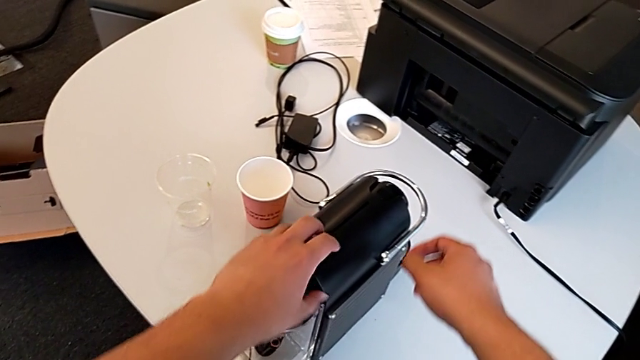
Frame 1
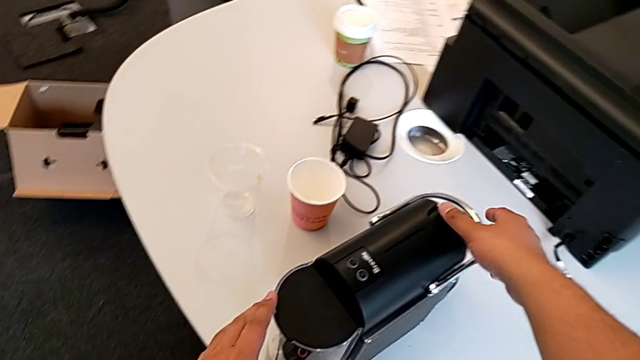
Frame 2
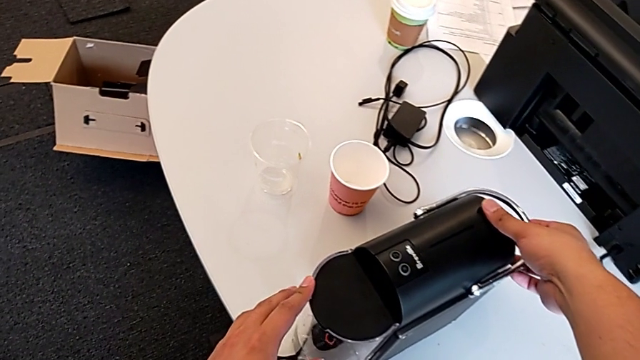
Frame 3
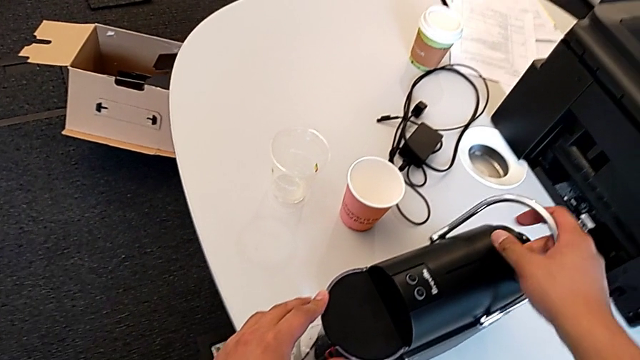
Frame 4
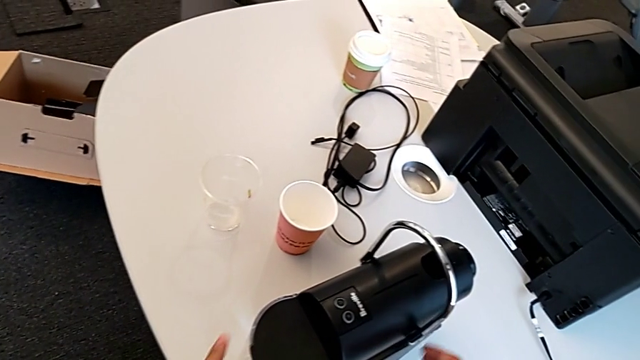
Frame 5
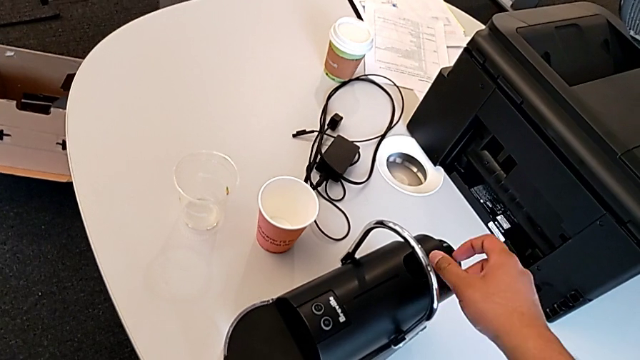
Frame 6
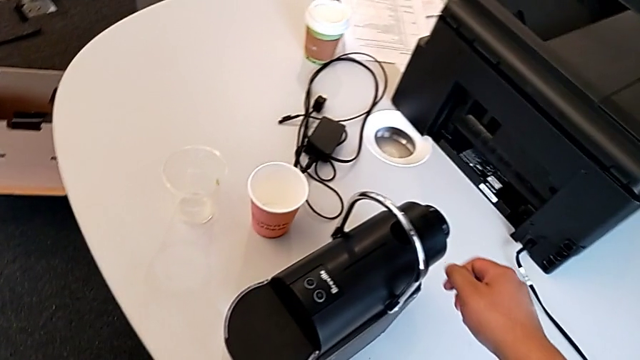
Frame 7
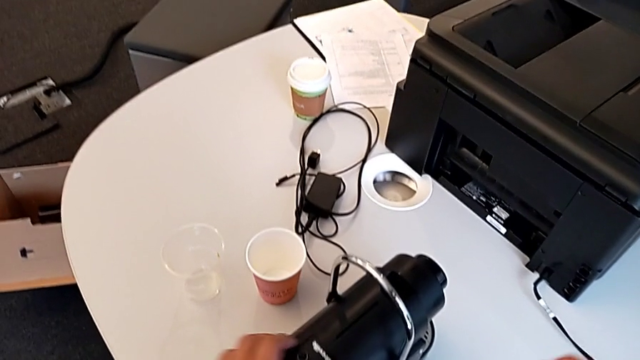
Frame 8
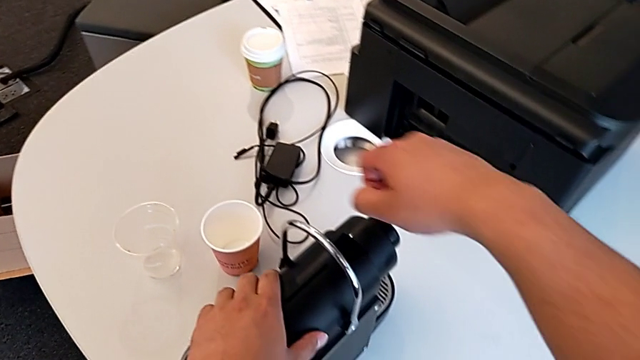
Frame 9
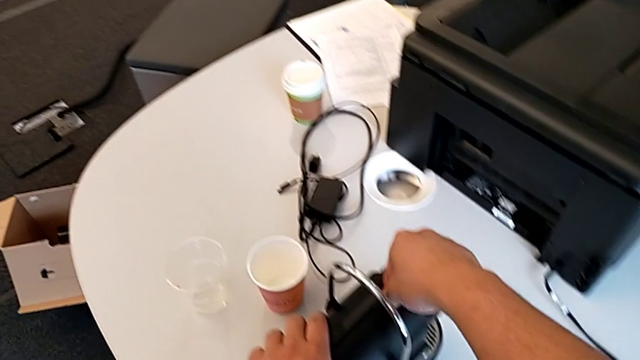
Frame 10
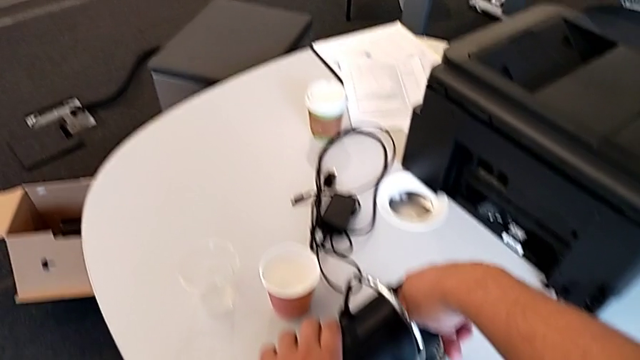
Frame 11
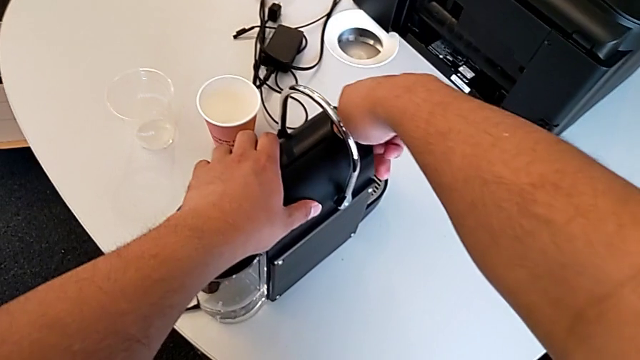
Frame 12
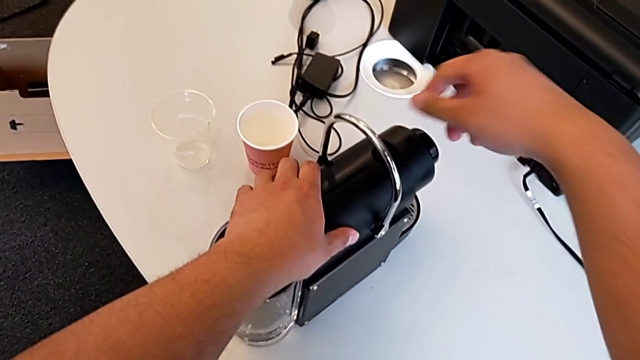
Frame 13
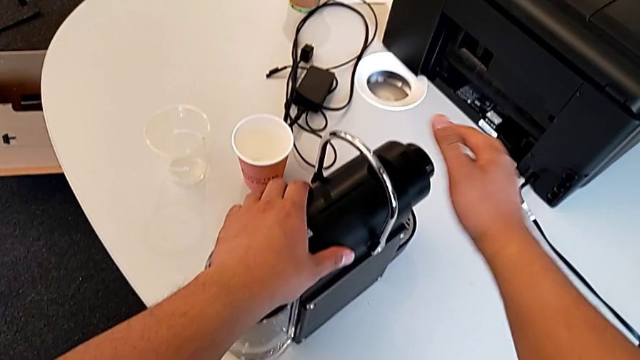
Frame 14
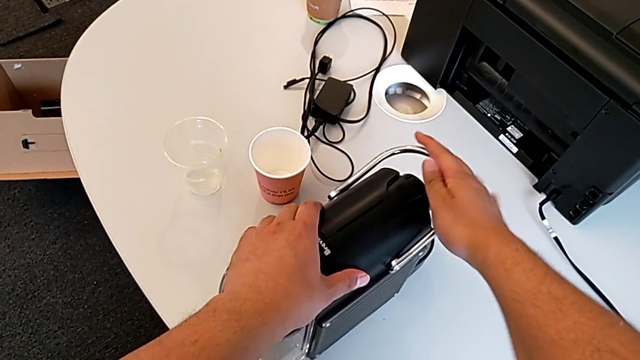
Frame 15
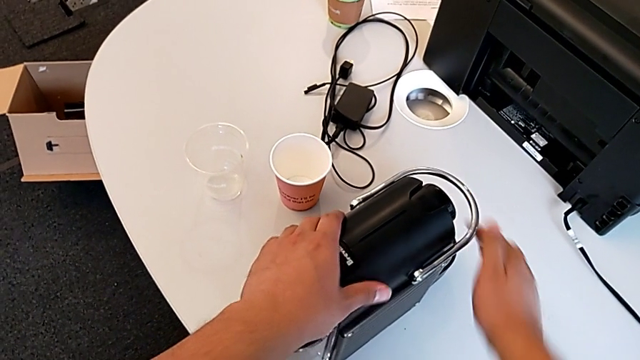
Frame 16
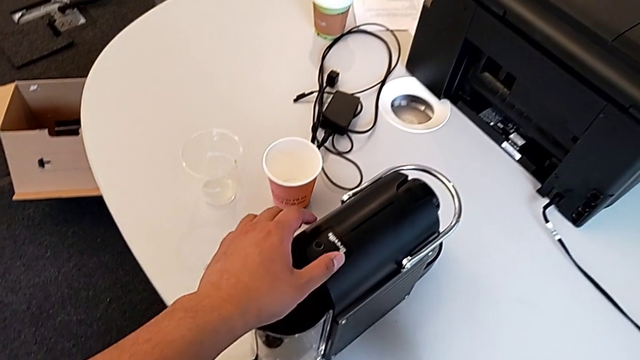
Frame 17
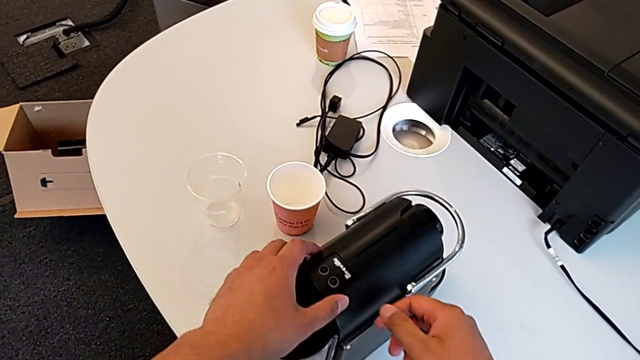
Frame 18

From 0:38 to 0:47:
The camera wearer puts the capsule container into place. They lift the lever, insert the coffee capsule and close the lever, all with the right hand.

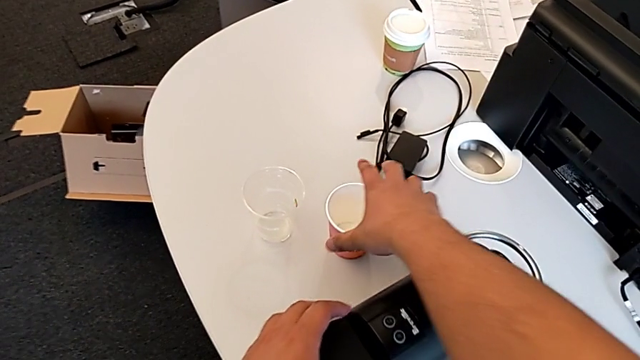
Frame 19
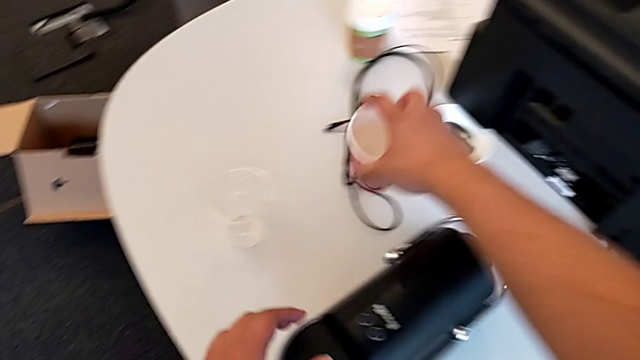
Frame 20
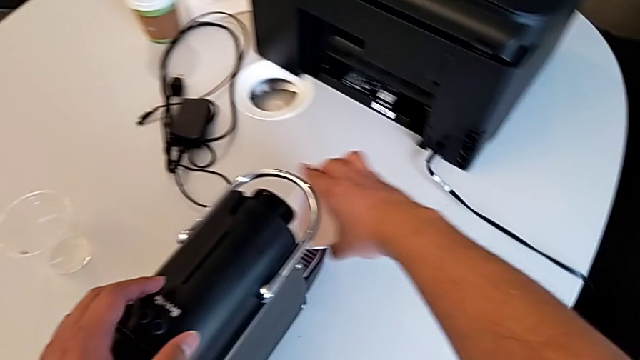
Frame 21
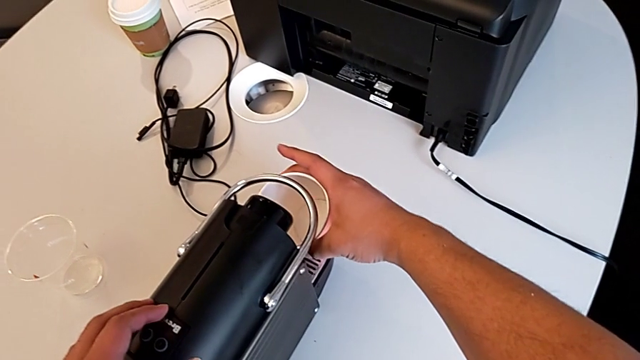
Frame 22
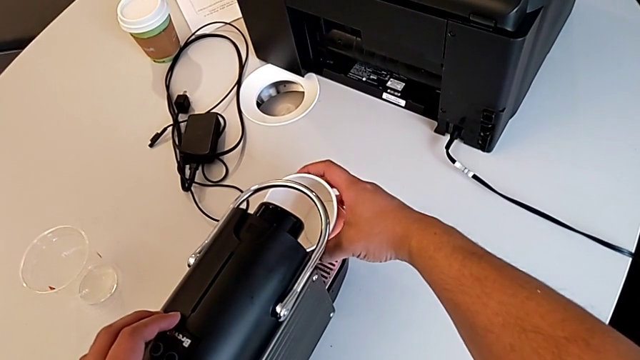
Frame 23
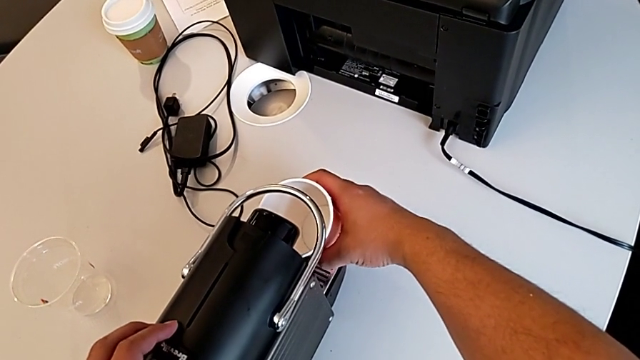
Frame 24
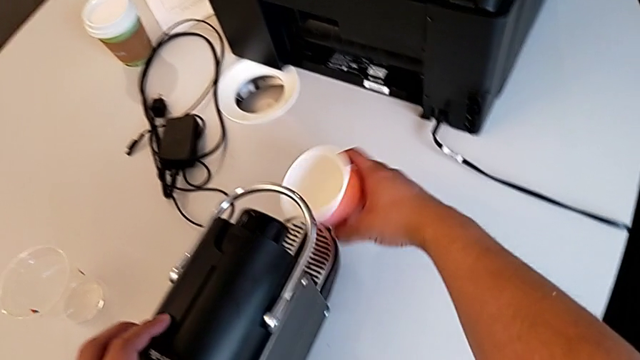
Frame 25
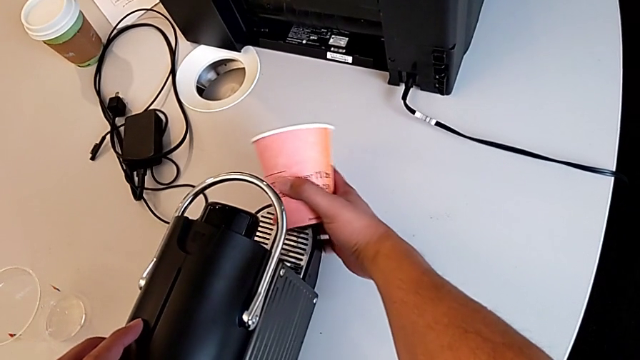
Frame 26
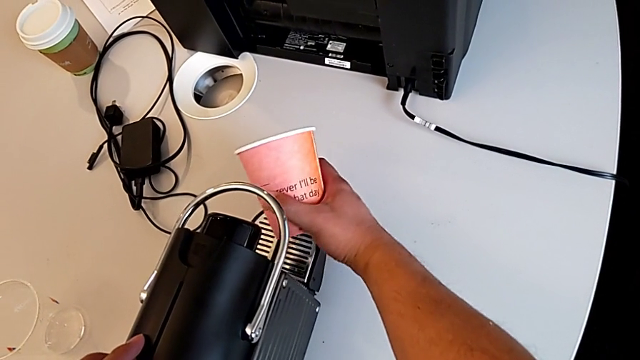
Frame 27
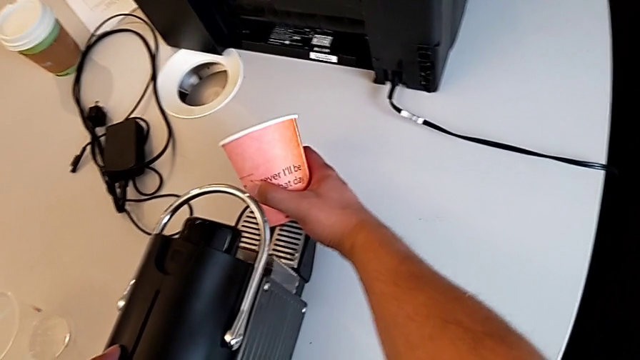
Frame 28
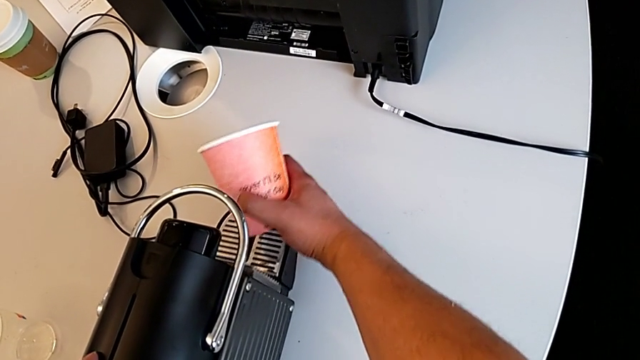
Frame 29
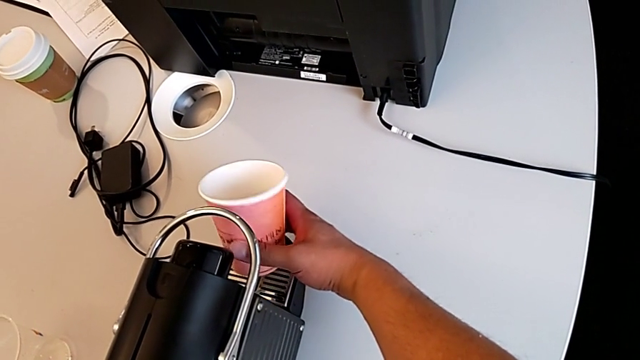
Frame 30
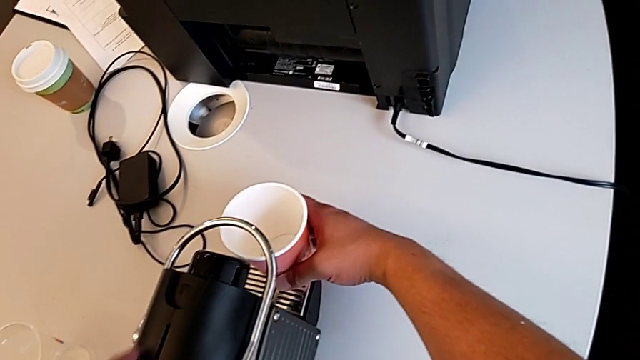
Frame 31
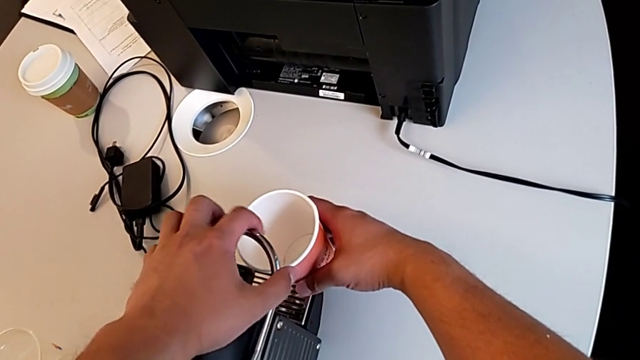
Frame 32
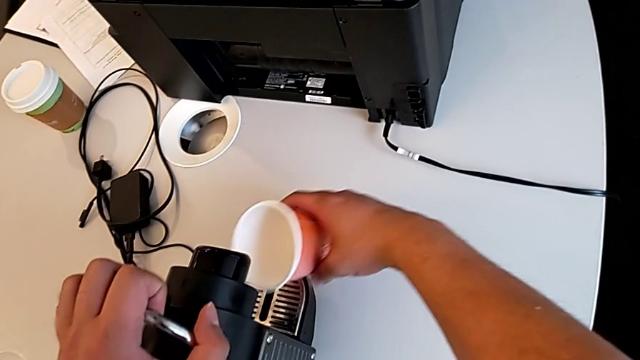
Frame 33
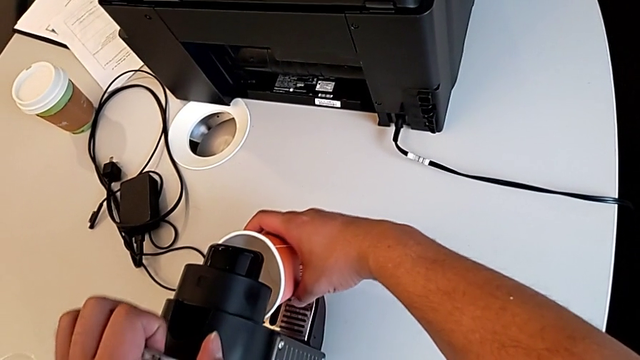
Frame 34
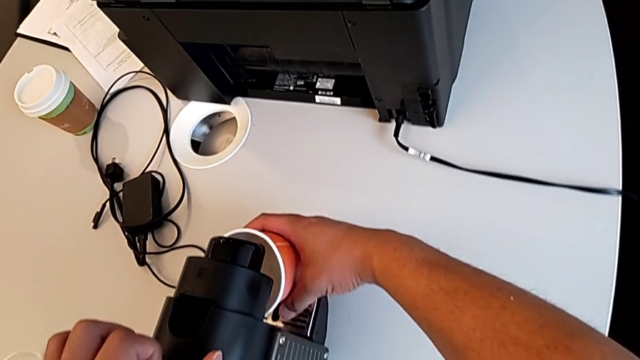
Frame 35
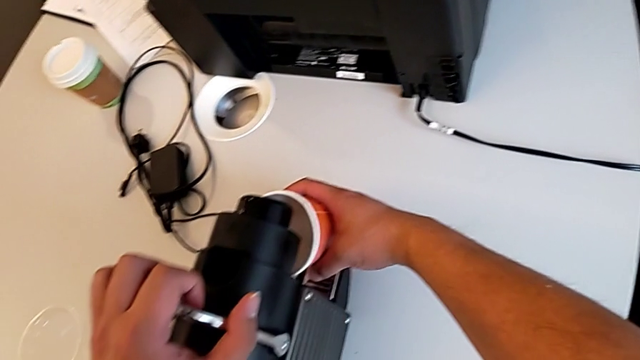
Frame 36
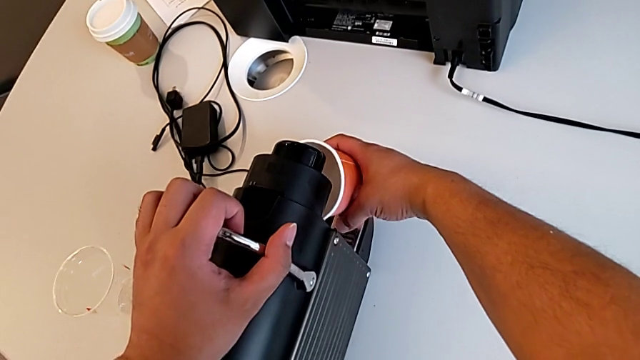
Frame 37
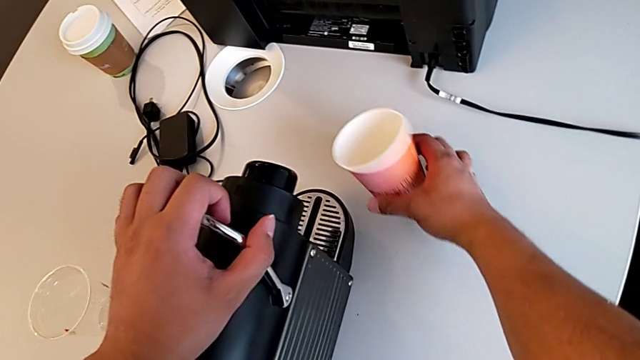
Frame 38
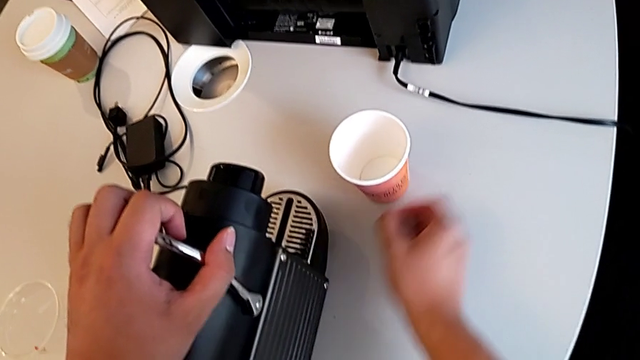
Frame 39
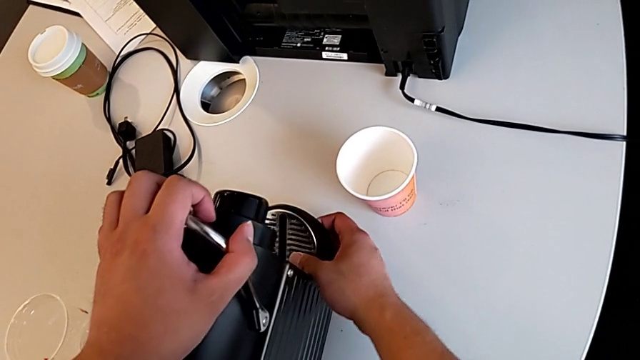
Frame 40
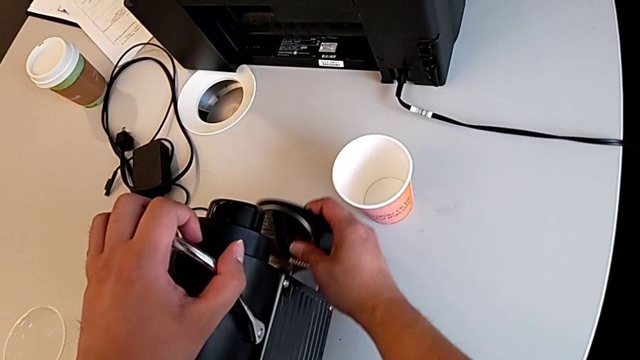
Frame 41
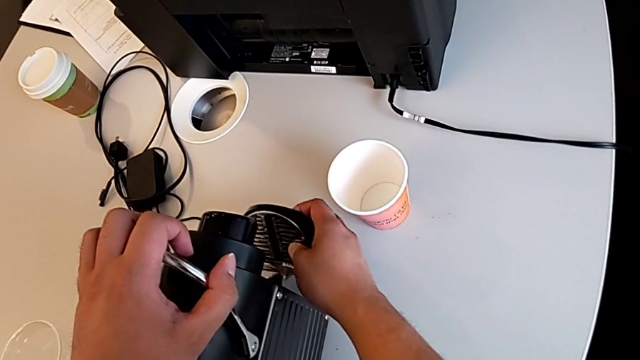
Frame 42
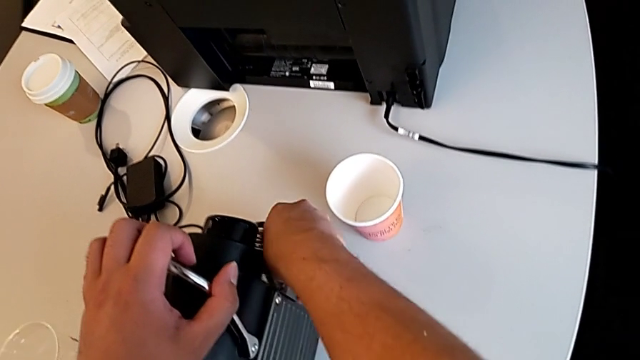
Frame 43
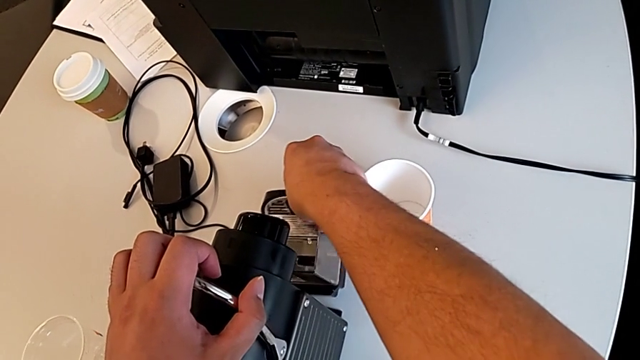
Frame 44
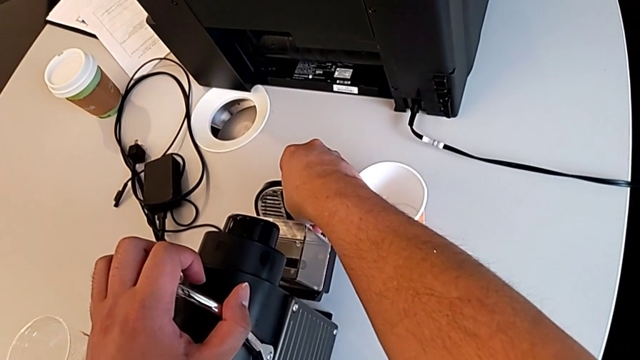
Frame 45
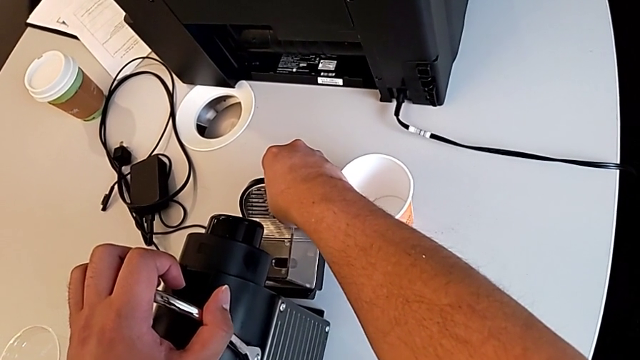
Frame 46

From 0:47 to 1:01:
The camera wearer is putting the cup in the coffee machine. They grab the cup, align it, pull the drip tray and align the cup, all with the right hand, lift the lever with the left hand, align the cup with the right hand and withdraw the capsule container with the right hand.
